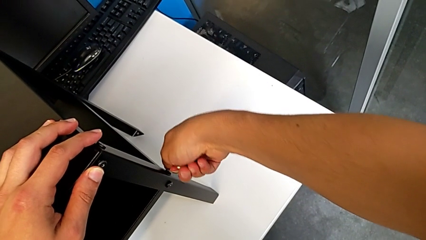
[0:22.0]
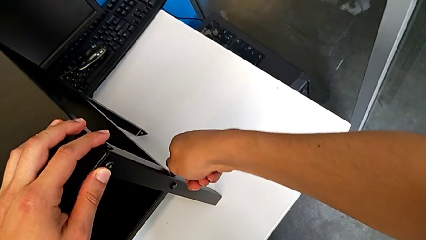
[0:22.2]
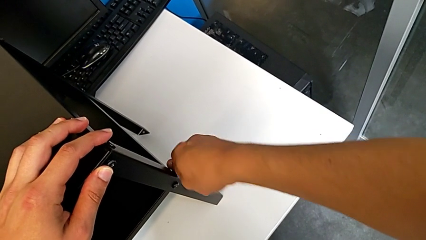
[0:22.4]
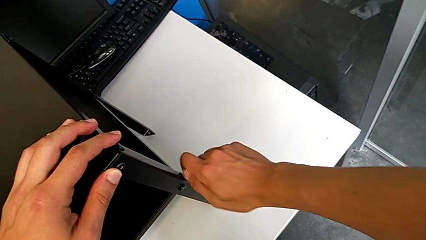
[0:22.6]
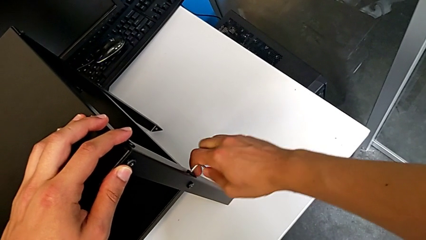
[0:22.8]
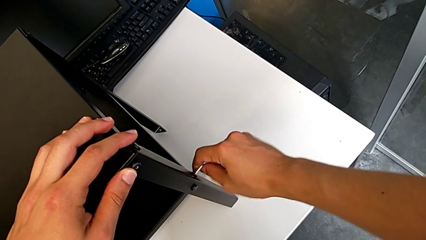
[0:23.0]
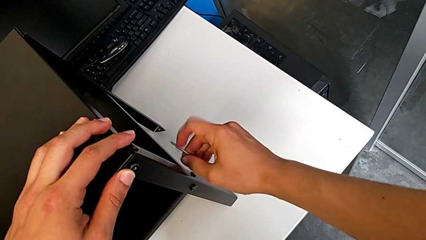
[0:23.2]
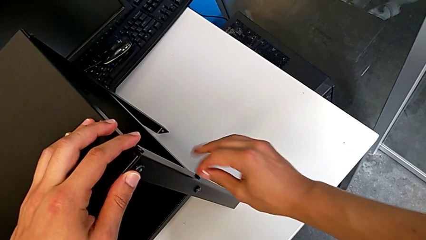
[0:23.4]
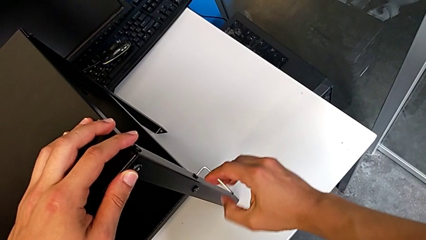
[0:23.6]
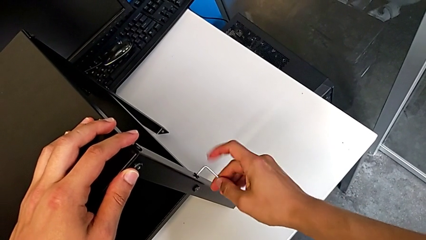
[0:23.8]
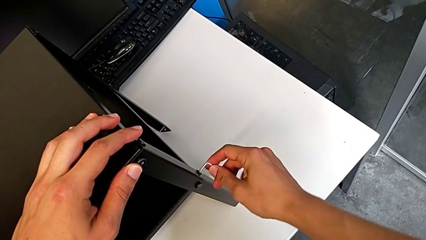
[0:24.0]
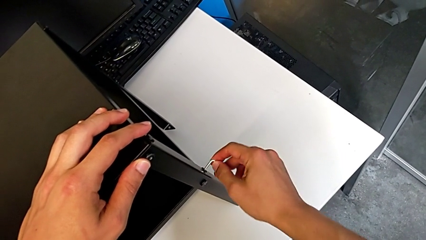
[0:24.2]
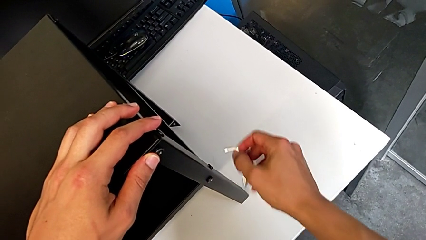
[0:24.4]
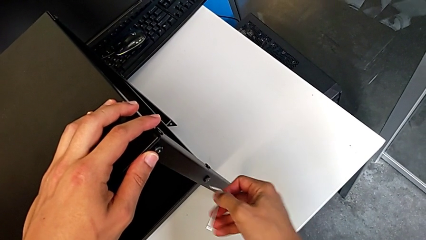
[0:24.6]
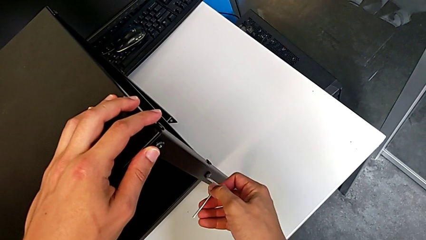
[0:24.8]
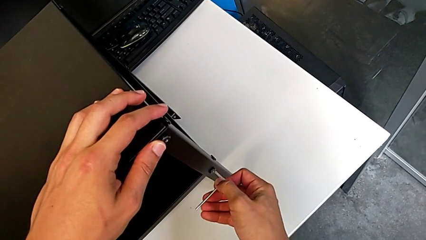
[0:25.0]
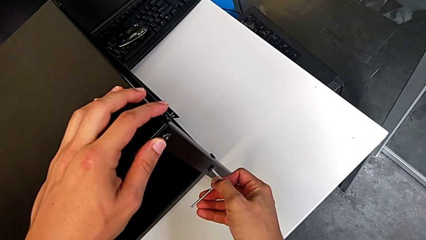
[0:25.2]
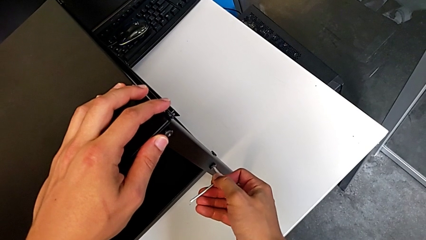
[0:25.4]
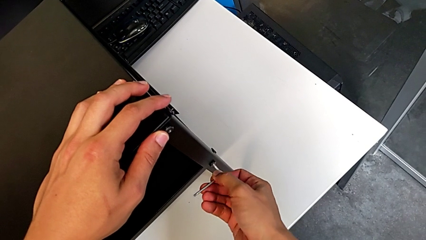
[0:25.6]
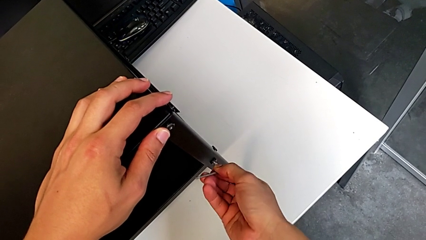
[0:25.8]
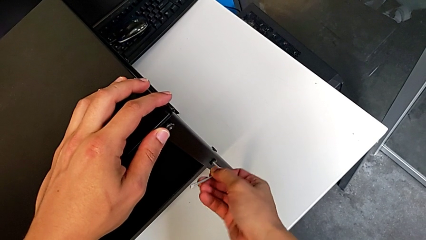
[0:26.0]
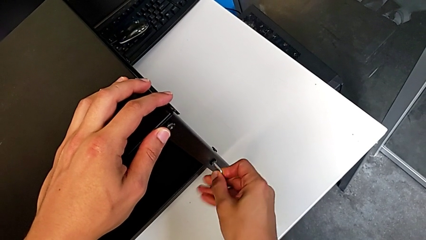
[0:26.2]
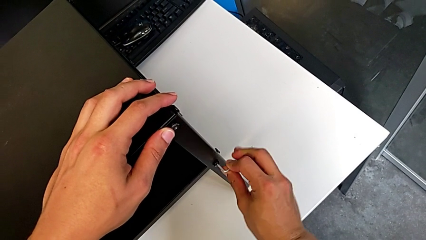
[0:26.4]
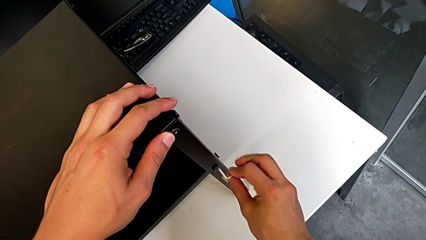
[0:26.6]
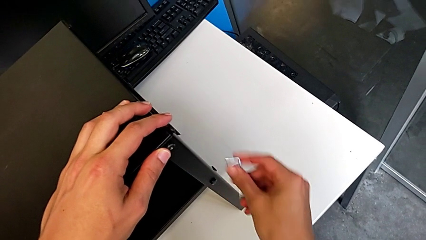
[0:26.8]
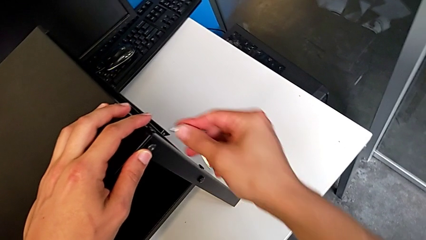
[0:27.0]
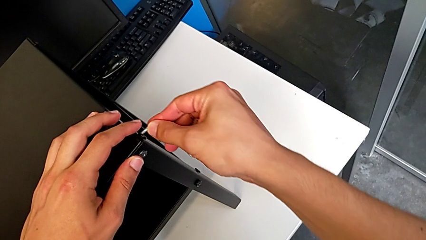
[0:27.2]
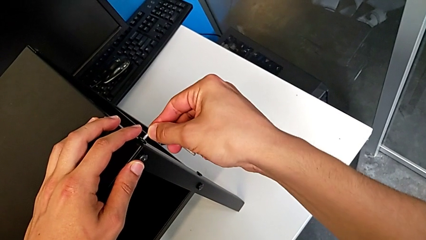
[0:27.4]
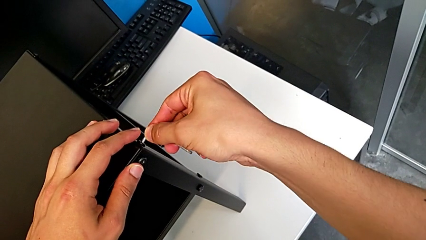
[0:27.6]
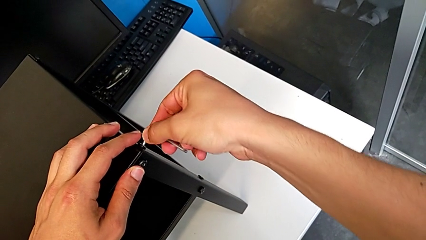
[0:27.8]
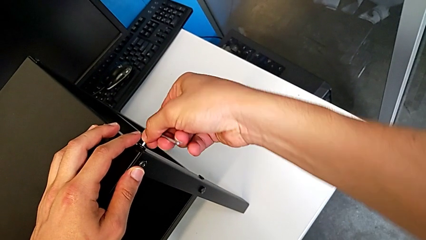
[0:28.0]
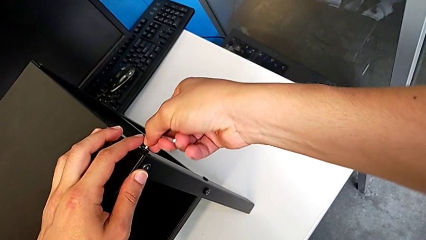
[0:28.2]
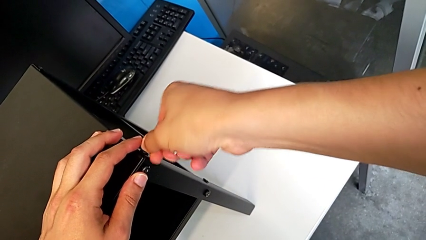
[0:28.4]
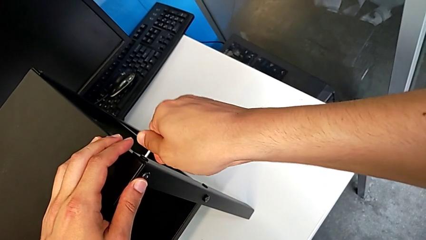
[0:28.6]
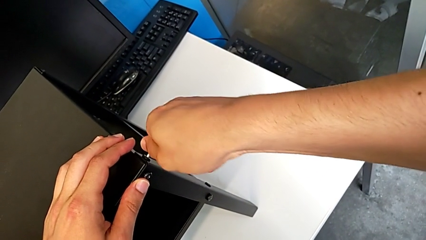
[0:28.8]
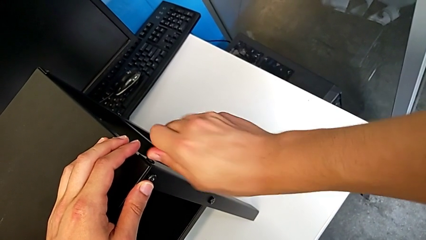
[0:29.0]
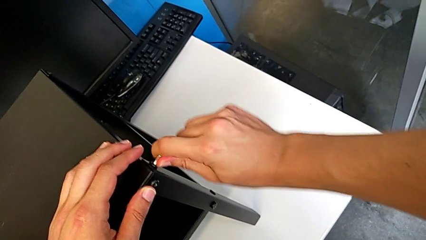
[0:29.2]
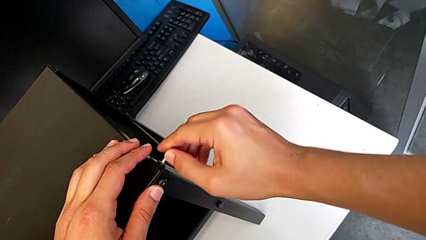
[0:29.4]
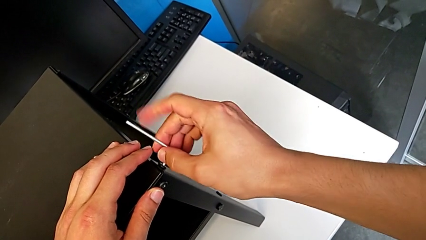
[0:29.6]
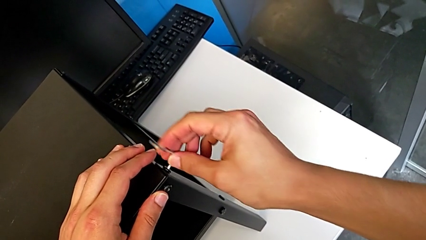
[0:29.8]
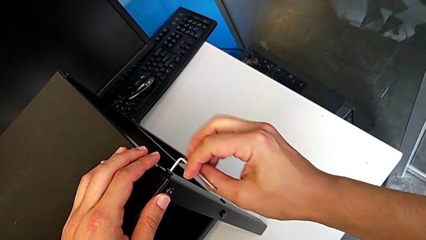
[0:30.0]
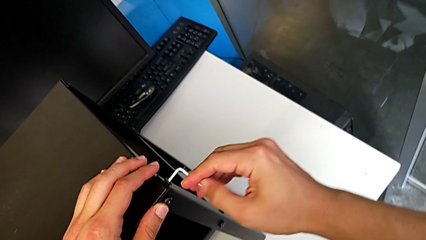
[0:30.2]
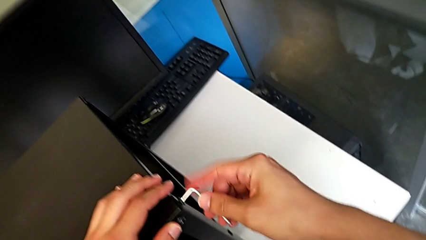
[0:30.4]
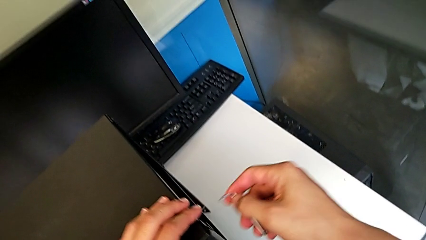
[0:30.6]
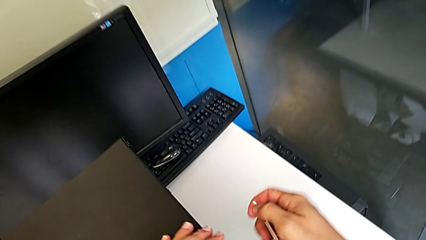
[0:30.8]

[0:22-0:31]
The camera wearer is unscrewing the hex socket heads of the first leg. They unscrew the hex socket head, withdraw the Allen wrench, insert it, unscrew the hex socket head, withdraw the Allen wrench, insert it, unscrew the hex socket head and withdraw the Allen wrench.

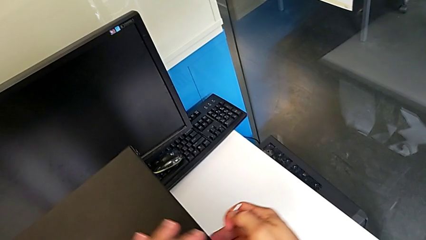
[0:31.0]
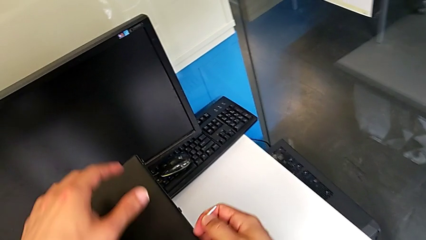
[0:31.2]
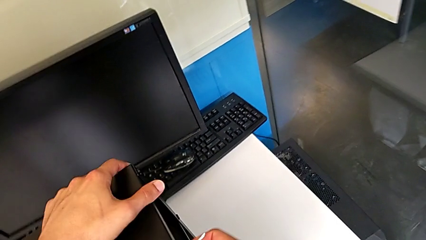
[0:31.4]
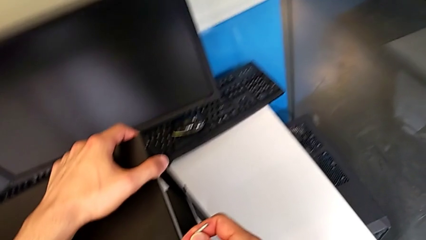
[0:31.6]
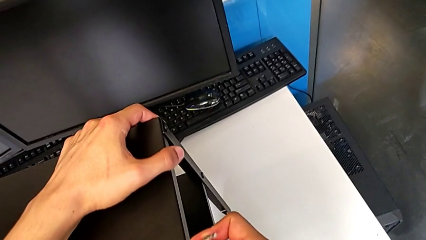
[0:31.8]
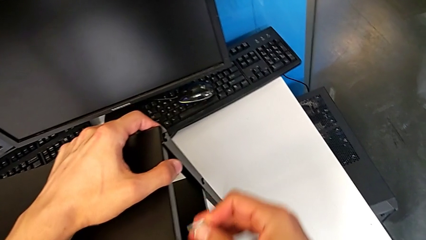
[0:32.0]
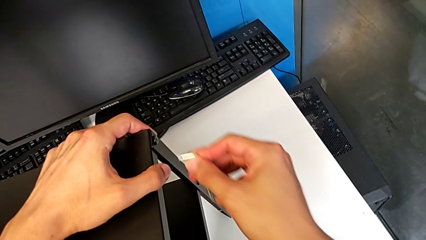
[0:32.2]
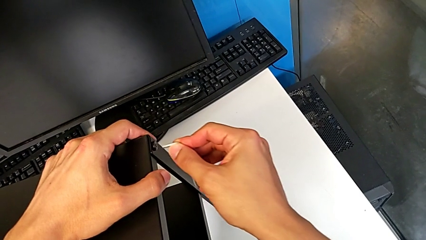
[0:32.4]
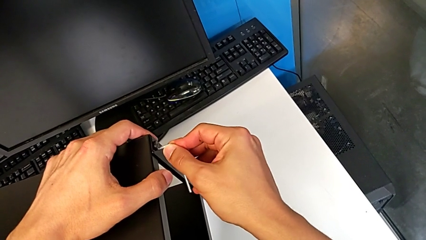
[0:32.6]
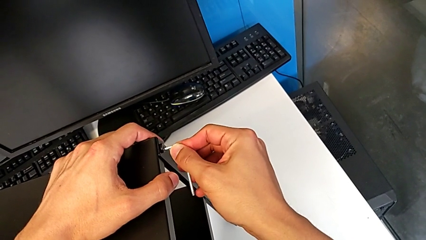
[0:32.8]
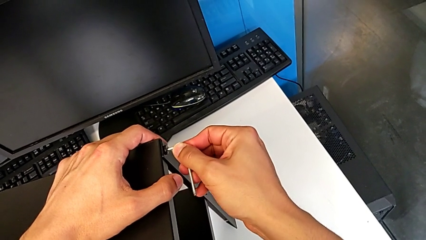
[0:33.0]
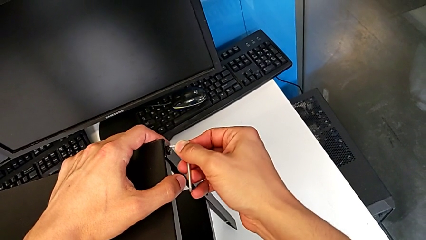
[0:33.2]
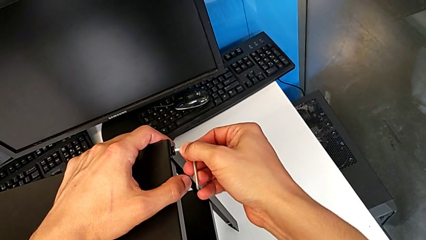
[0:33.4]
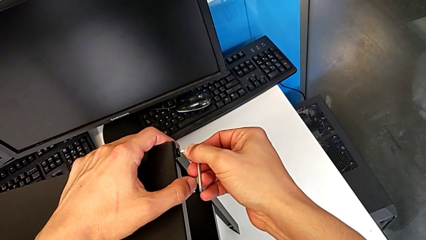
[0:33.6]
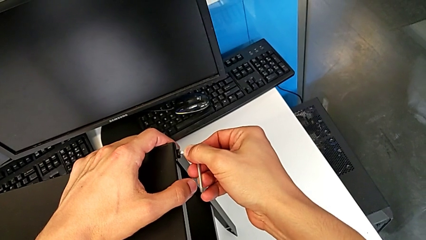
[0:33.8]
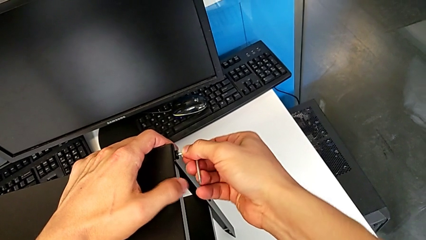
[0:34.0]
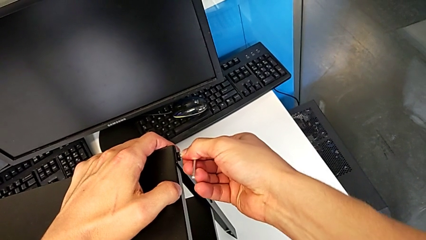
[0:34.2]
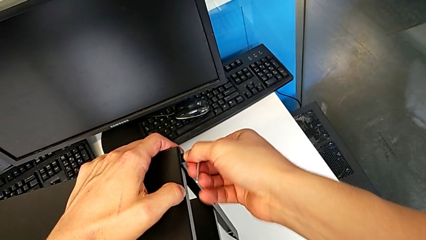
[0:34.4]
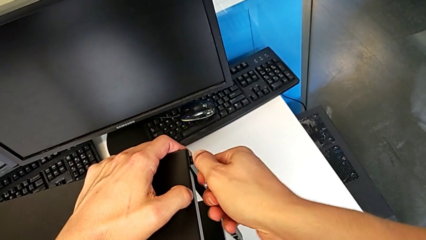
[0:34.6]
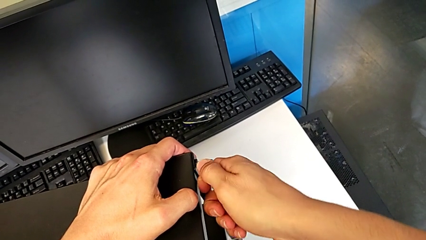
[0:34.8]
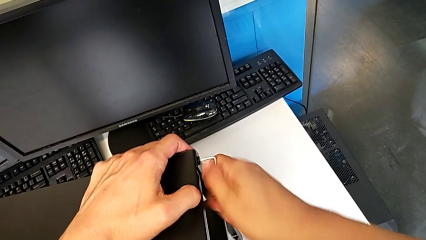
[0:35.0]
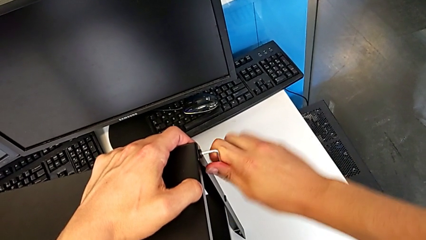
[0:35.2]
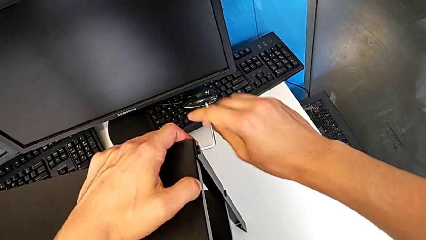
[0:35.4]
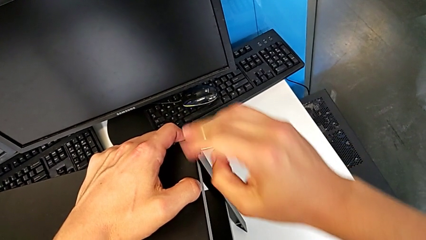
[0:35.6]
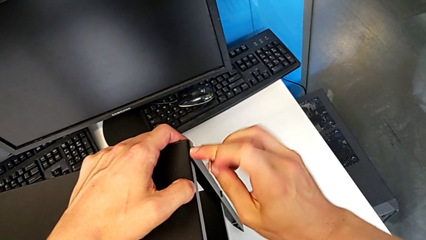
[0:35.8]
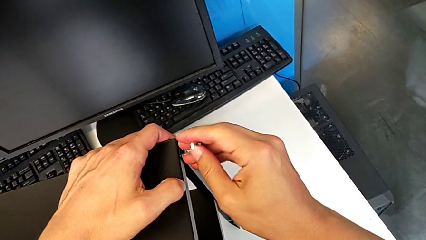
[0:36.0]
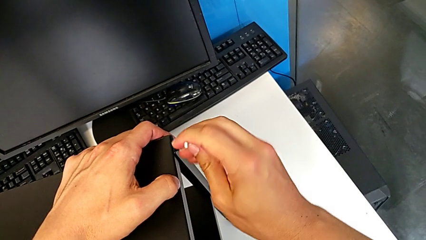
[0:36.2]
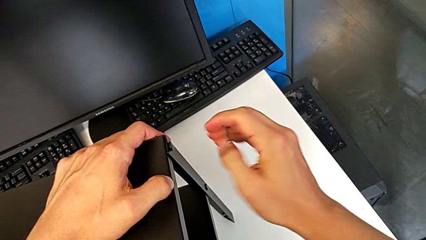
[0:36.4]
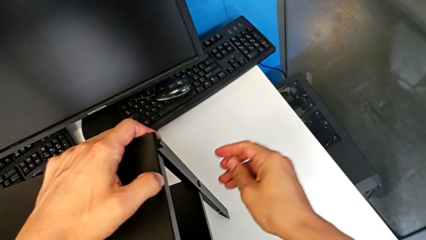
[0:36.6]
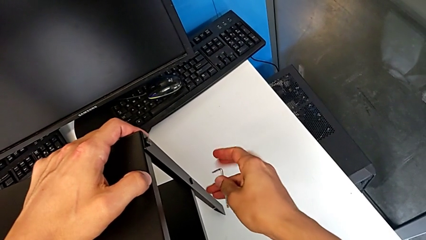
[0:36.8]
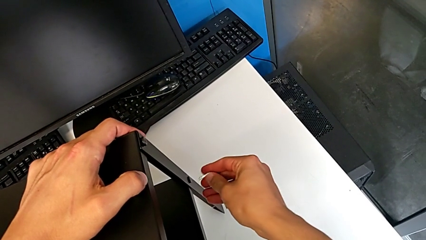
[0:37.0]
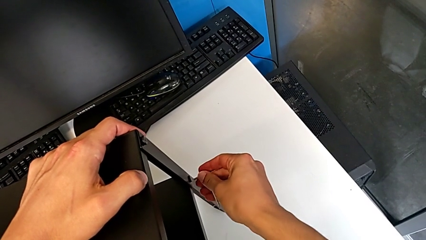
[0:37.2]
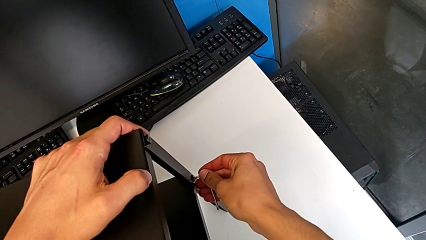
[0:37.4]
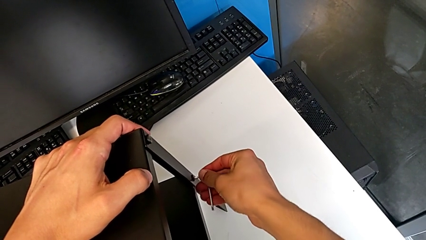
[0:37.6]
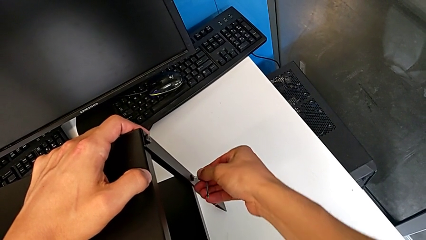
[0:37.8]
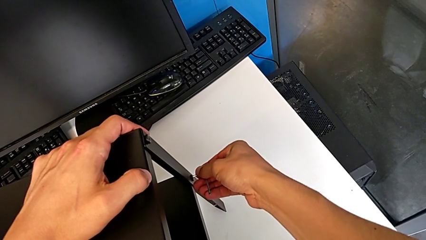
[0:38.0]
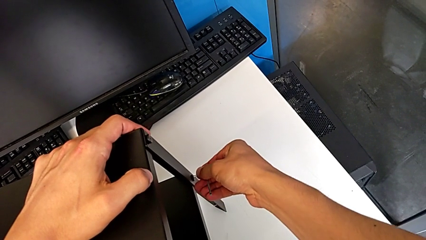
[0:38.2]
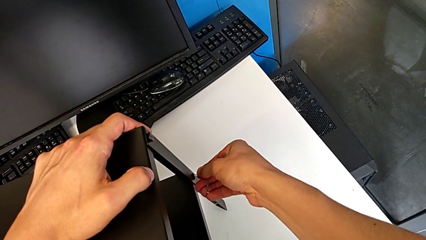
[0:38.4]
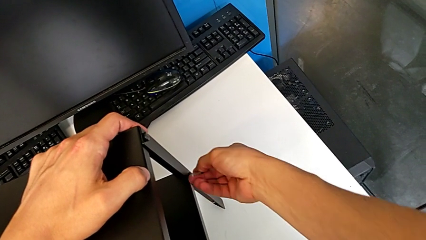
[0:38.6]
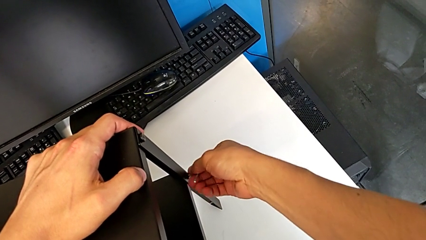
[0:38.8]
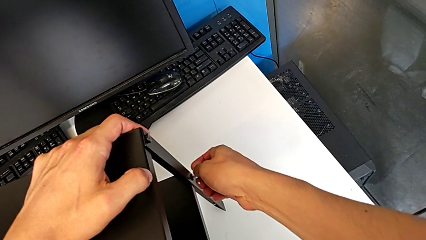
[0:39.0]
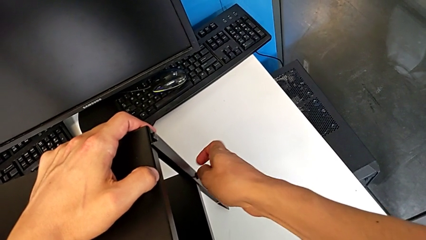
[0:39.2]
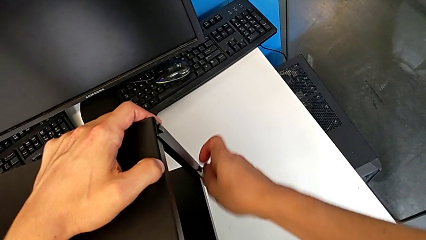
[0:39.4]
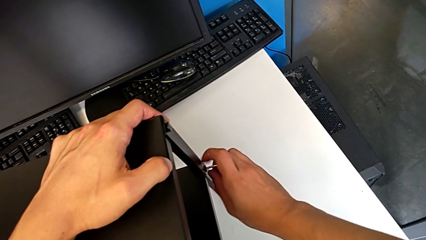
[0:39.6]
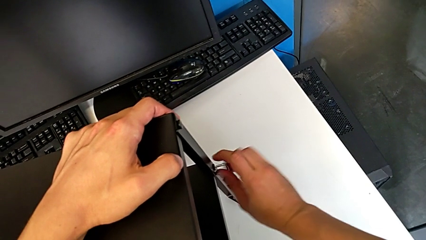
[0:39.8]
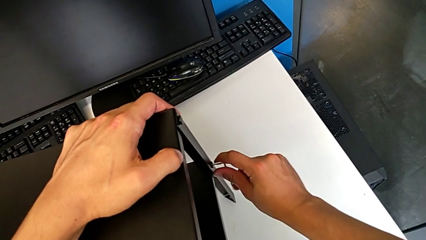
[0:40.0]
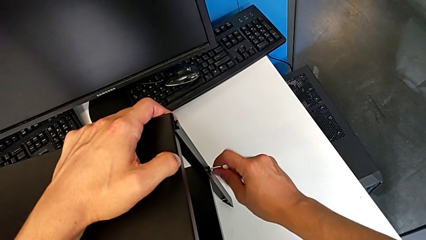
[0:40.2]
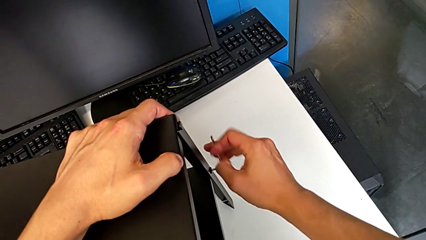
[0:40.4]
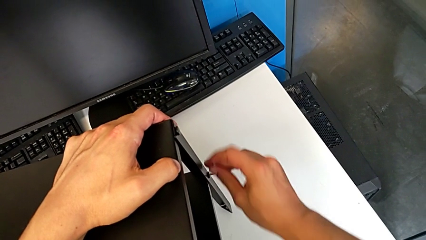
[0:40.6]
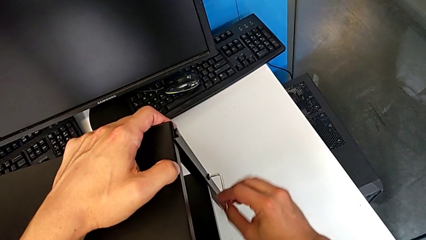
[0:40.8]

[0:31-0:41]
The camera wearer is unscrewing the hex socket heads of the second leg. They slide the nightstand, approach the hex socket head, insert the Allen wrench, unscrew the hex socket head, withdraw the Allen wrench, insert it and unscrew the hex socket head.
